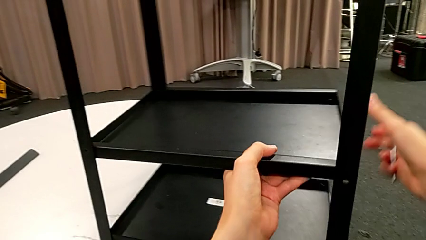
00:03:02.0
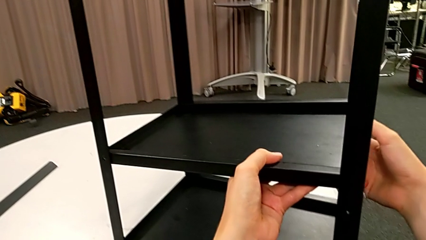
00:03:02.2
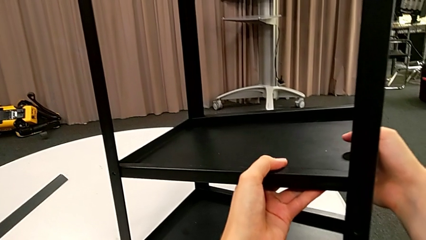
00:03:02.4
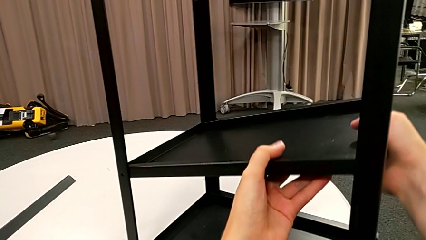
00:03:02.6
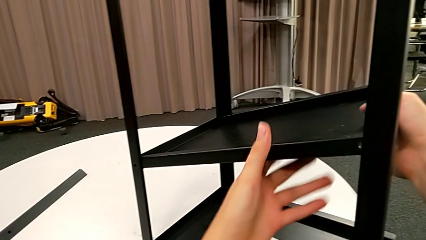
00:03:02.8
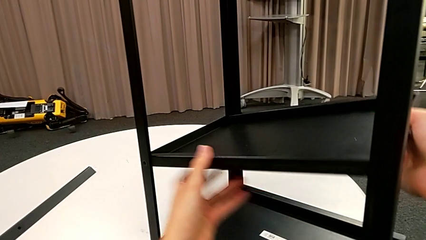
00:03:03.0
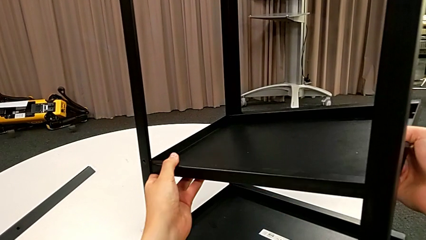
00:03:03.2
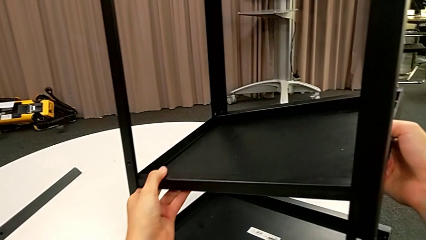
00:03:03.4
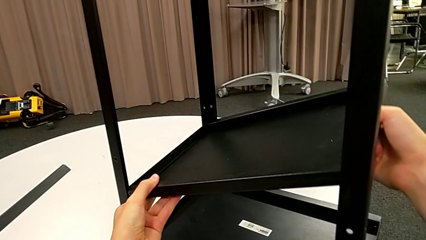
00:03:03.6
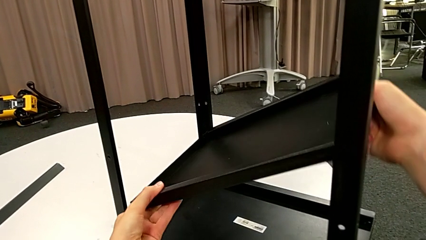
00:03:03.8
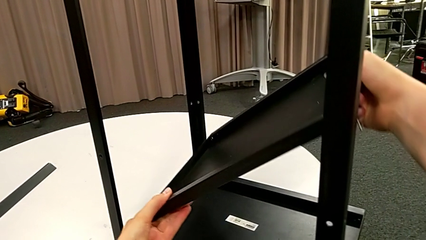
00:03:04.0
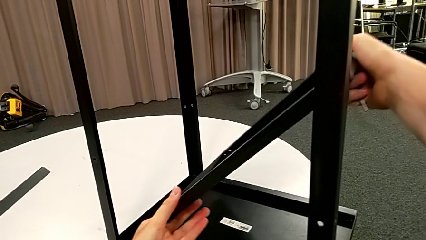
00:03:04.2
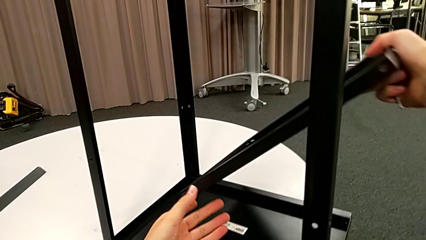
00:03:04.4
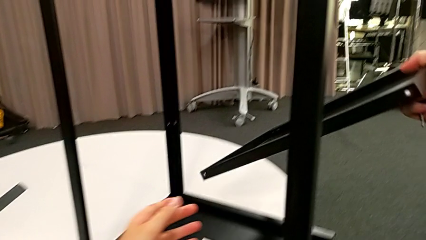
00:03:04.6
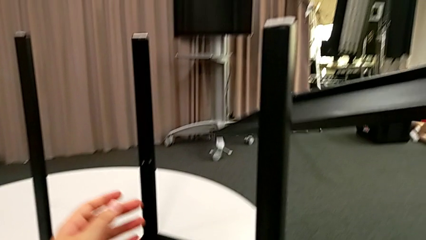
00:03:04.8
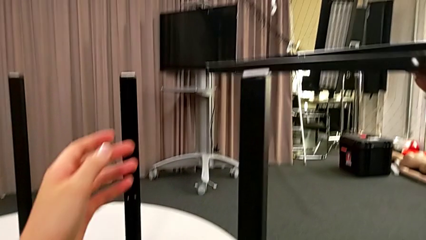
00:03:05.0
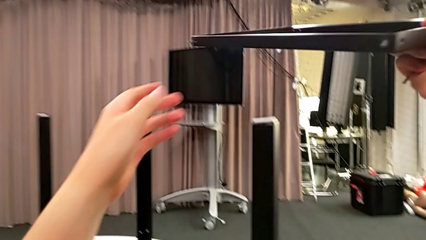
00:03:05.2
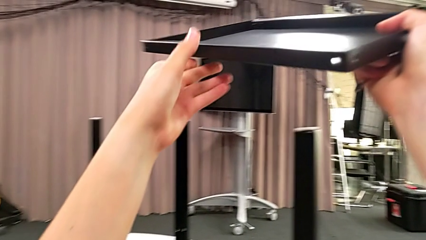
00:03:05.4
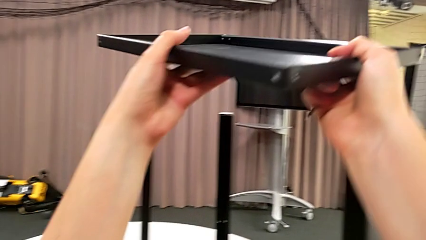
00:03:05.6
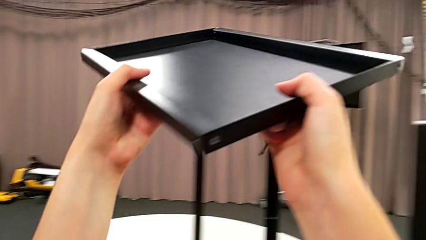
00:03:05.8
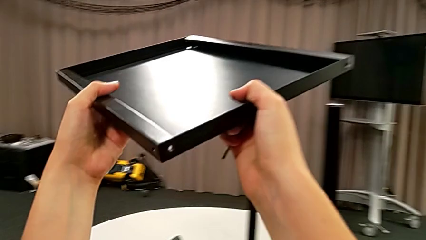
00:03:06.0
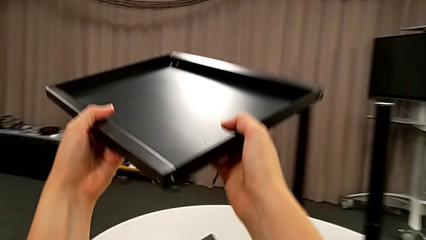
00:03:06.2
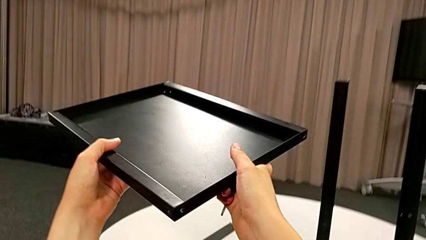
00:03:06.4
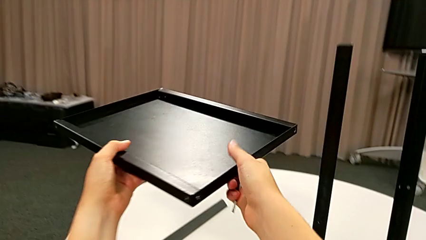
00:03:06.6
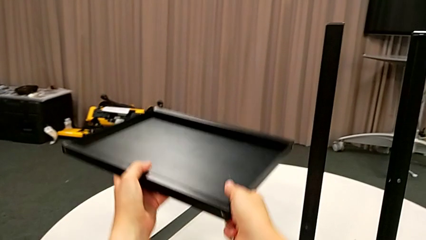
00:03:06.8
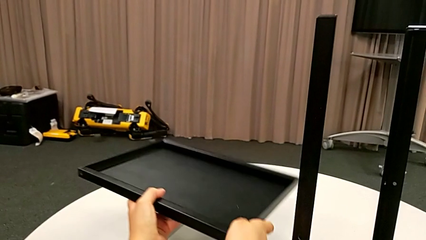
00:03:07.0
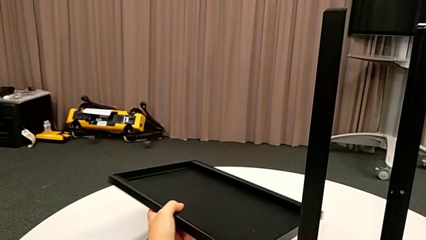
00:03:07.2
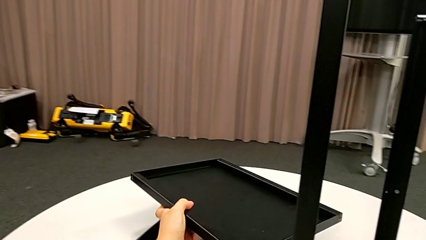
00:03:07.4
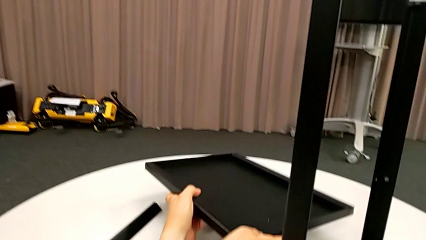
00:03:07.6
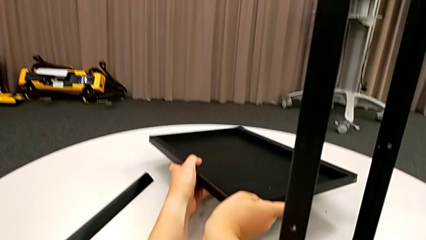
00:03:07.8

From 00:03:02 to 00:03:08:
The camera wearer is disassembling the bottom shelf. They grab the bottom tray, lift it and place the tray.

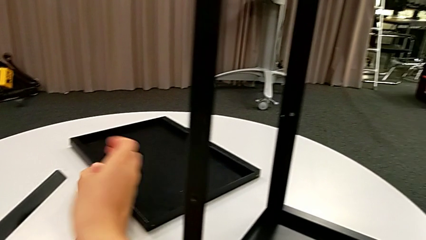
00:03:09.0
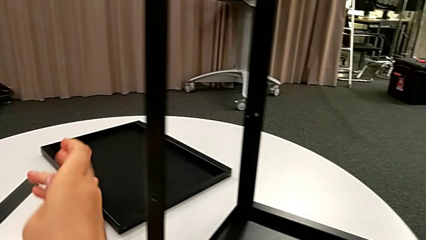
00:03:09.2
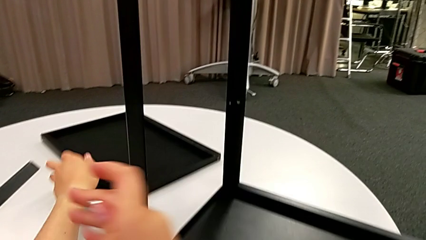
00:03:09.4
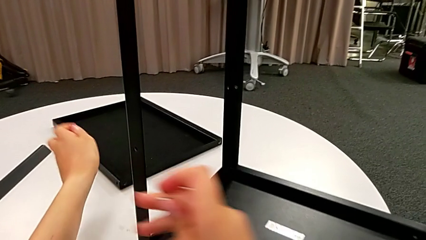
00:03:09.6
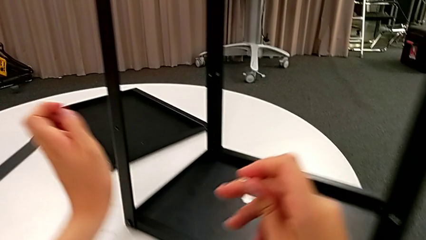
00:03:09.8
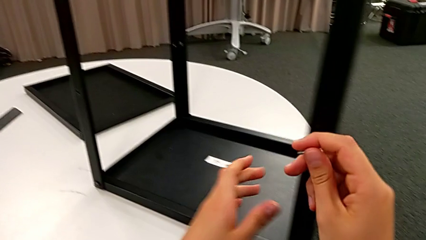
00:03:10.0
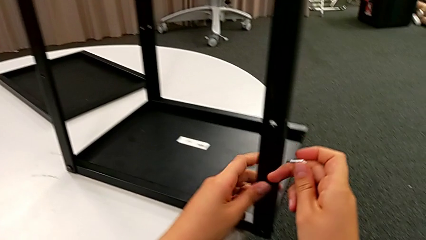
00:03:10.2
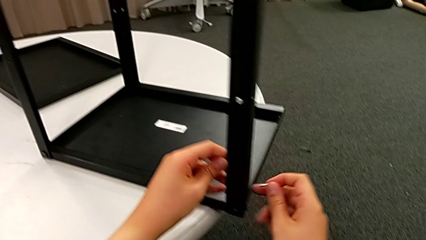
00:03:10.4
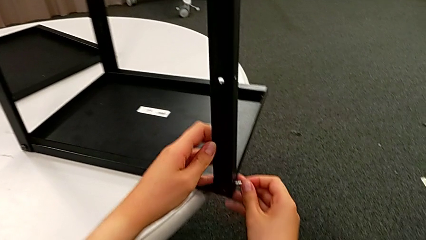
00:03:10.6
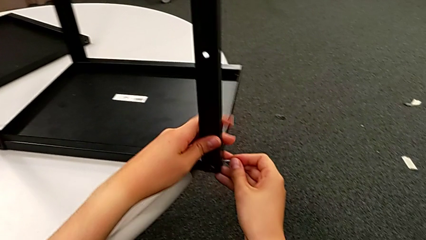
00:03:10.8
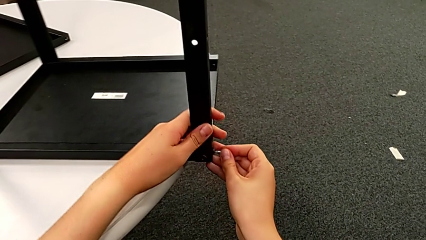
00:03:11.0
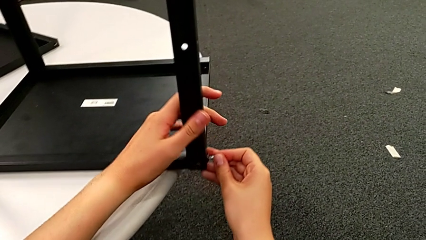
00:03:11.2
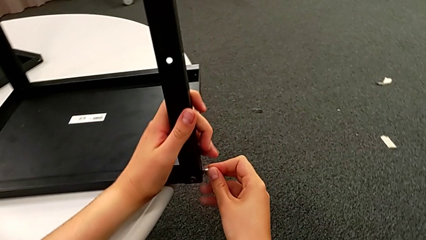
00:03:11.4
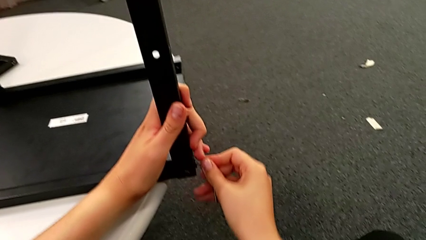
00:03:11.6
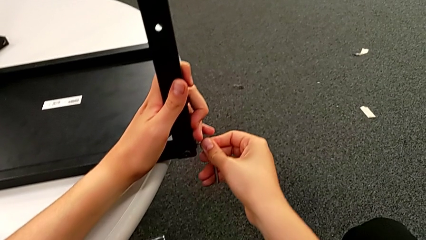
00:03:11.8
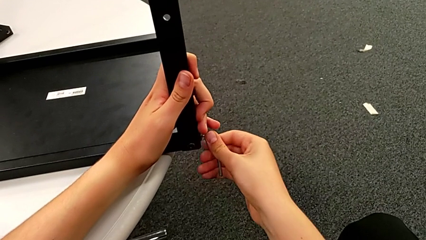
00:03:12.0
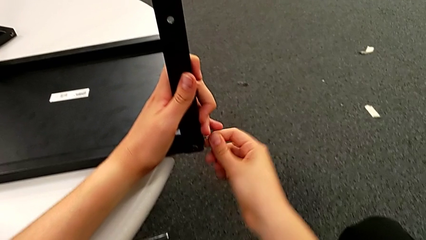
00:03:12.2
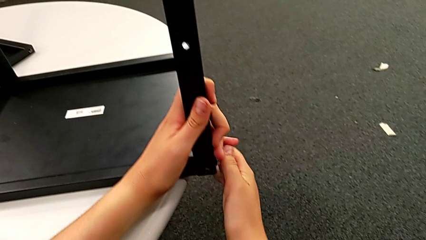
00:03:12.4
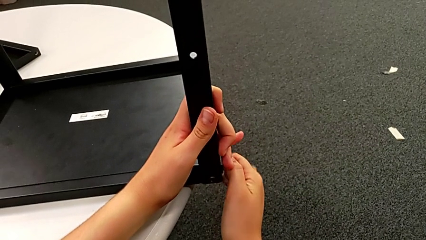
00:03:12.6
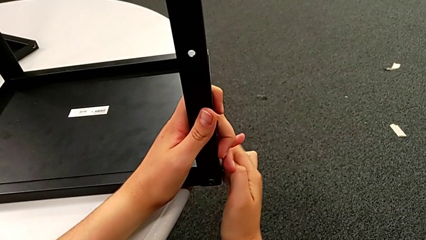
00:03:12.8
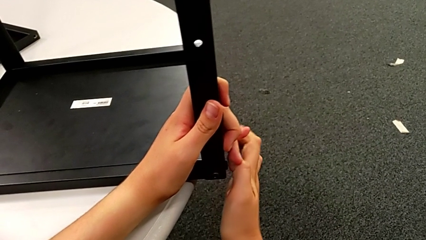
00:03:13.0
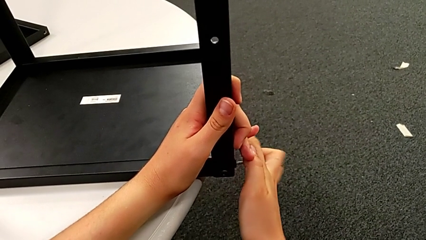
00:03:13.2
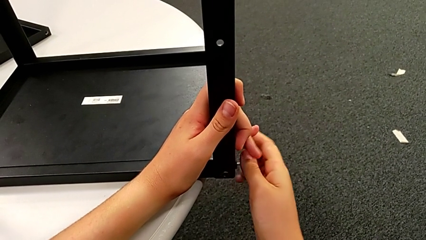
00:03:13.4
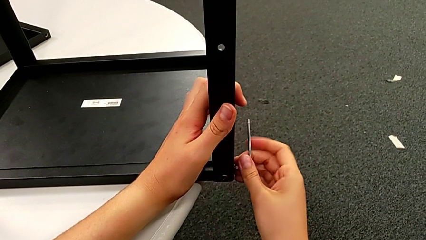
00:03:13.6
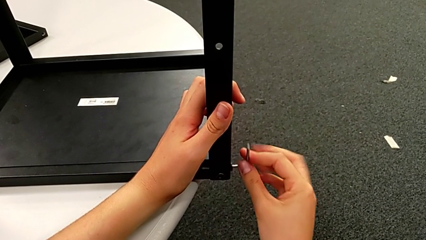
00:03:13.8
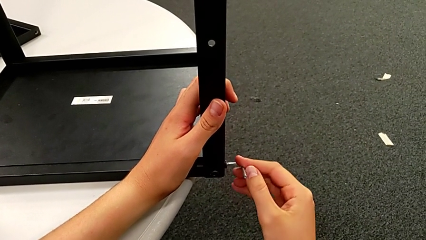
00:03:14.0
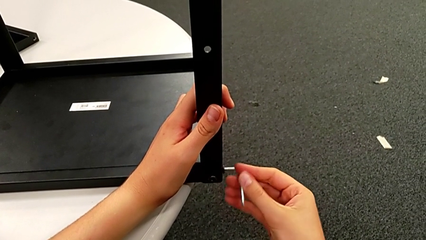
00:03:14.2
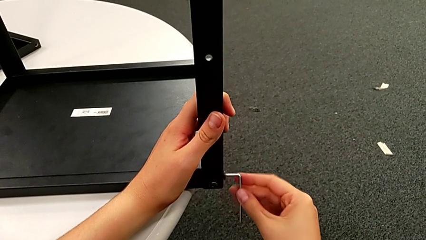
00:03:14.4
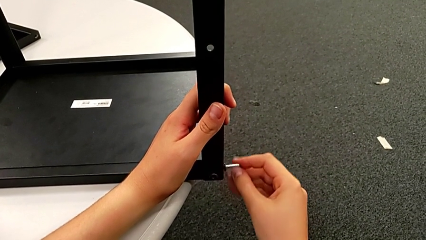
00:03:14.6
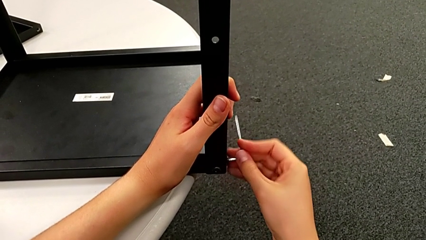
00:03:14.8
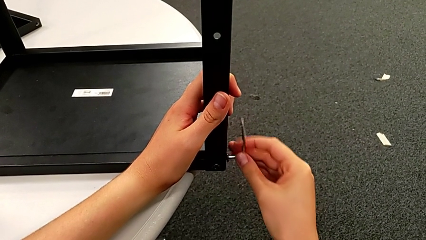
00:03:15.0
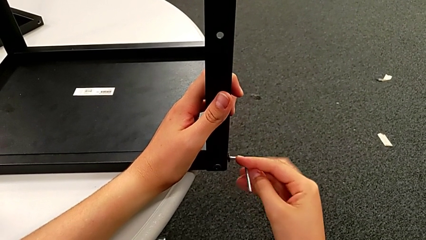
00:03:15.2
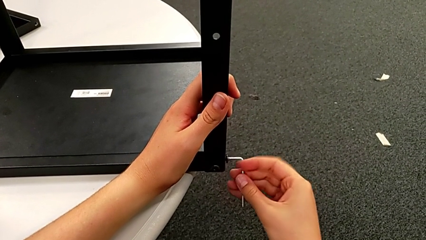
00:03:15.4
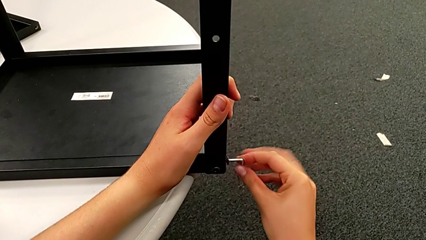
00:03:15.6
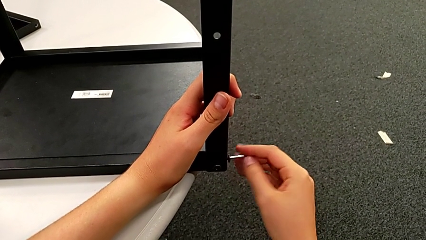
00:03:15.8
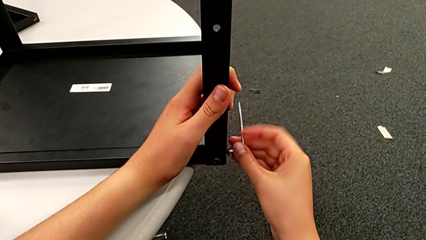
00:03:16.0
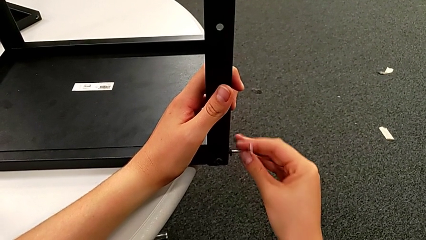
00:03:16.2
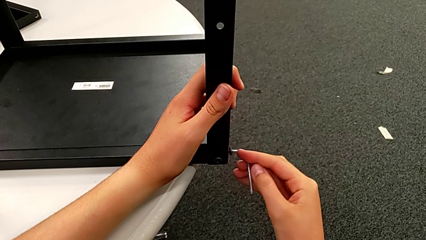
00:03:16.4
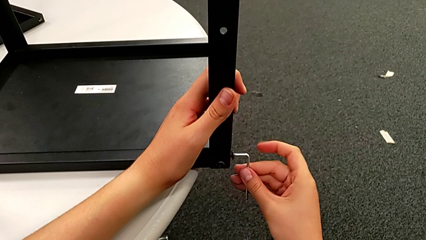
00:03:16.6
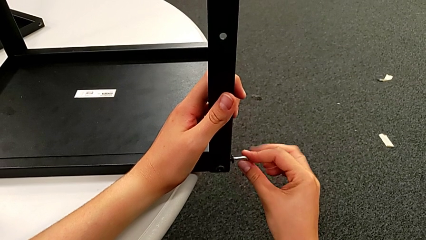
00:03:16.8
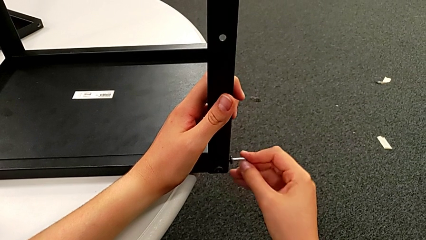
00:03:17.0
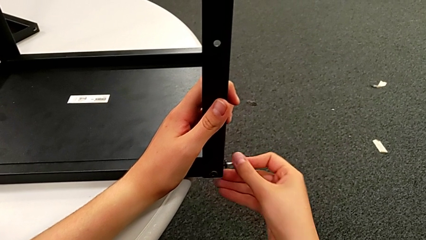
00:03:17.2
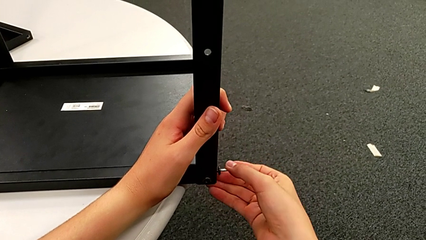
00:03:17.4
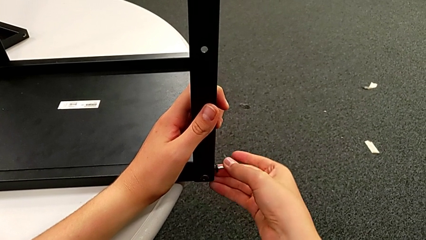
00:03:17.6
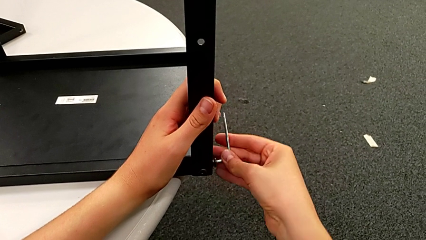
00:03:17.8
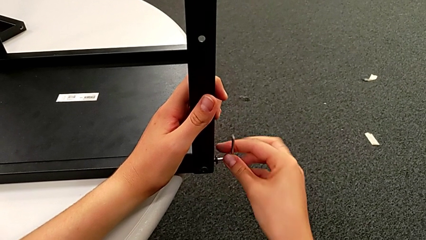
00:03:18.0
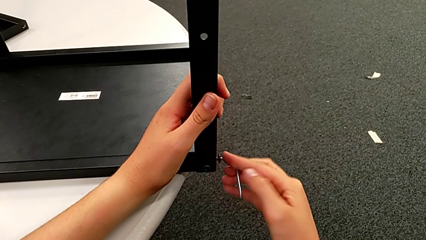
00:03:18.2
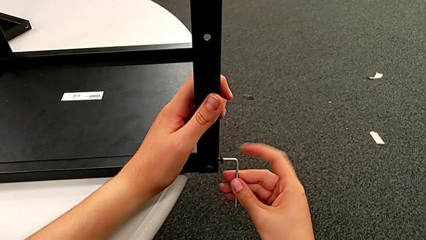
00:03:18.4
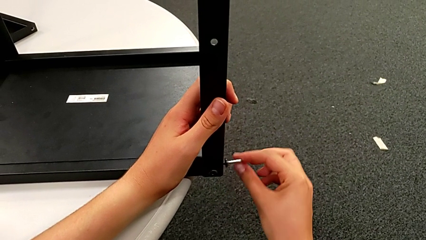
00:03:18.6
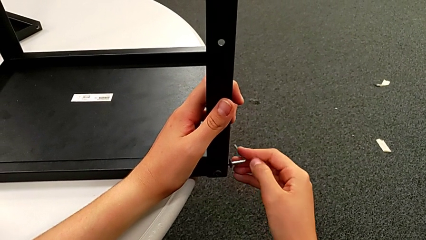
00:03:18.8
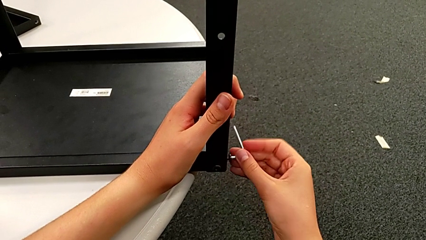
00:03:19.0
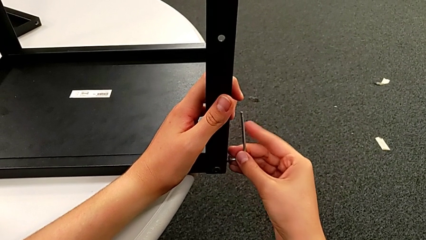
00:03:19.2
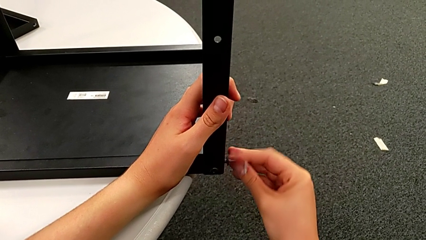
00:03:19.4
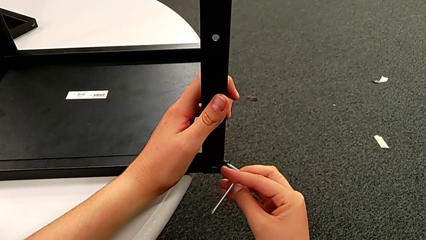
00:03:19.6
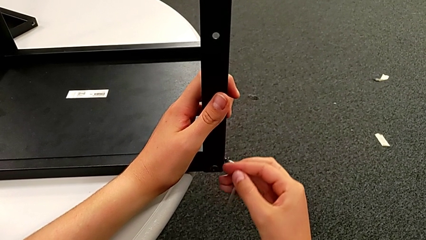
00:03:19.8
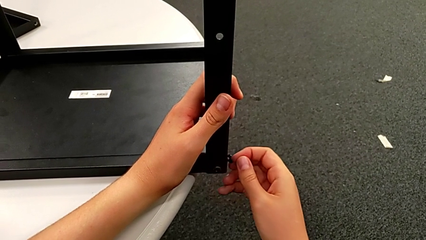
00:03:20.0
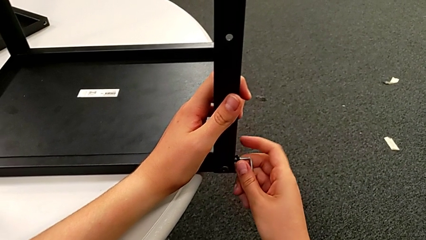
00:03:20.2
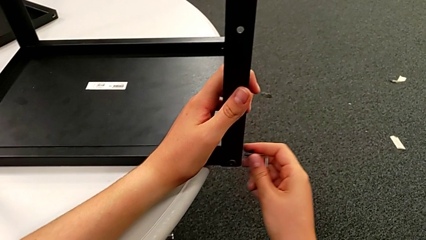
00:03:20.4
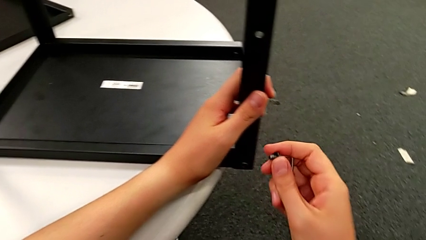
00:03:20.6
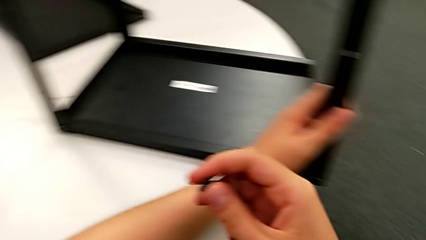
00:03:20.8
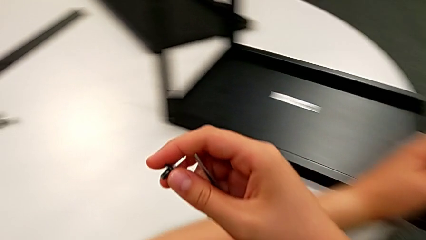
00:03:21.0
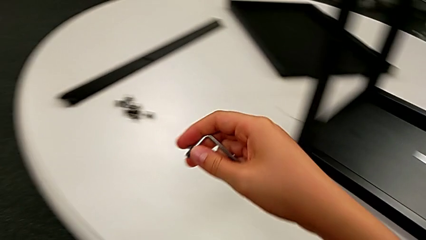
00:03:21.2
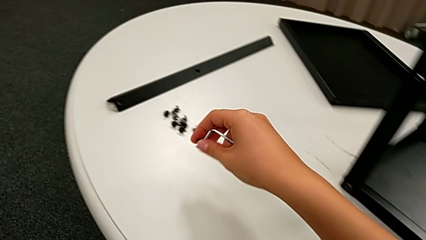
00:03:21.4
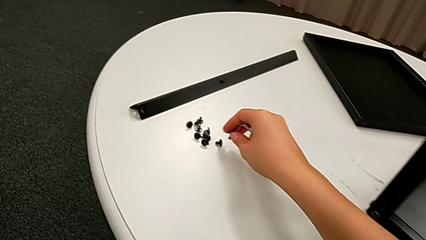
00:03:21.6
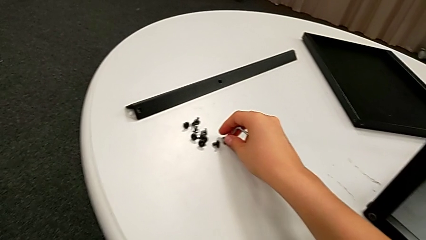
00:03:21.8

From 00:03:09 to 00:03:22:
The camera wearer is disassembling the second leg. They insert the Allen wrench, unscrew the first hex socket head, withdraw the hex socket head and place it.
